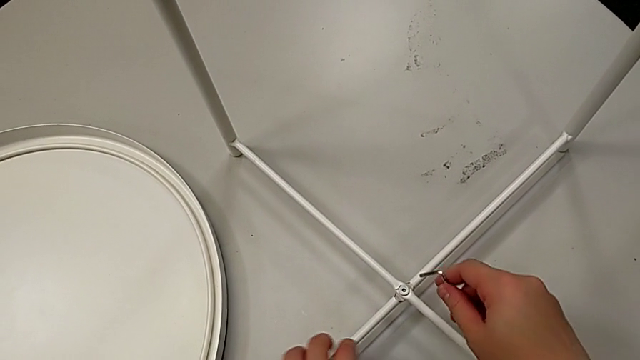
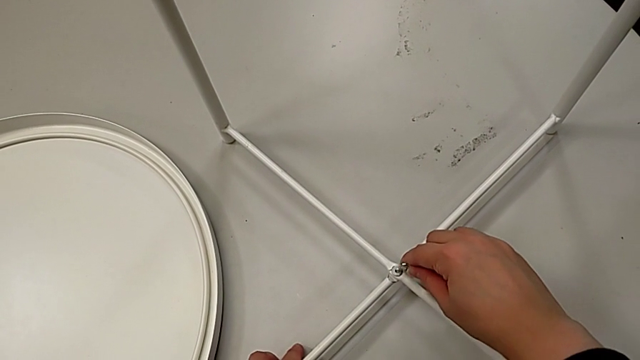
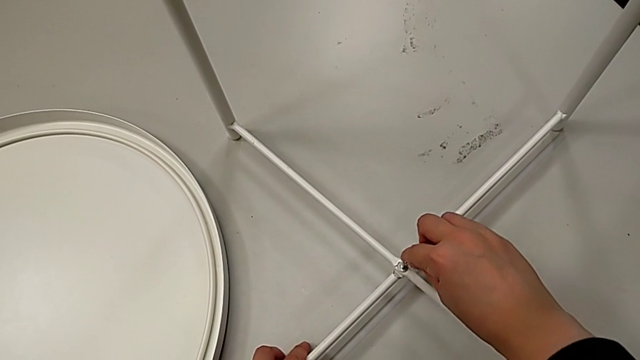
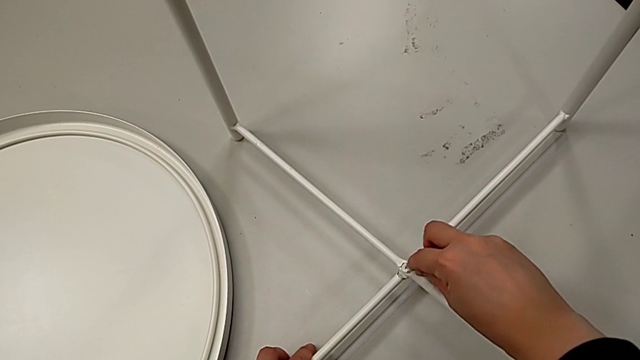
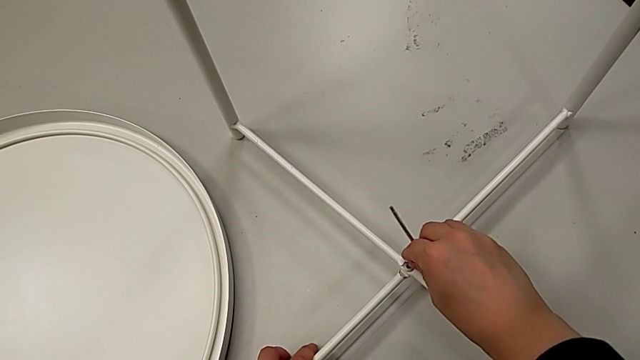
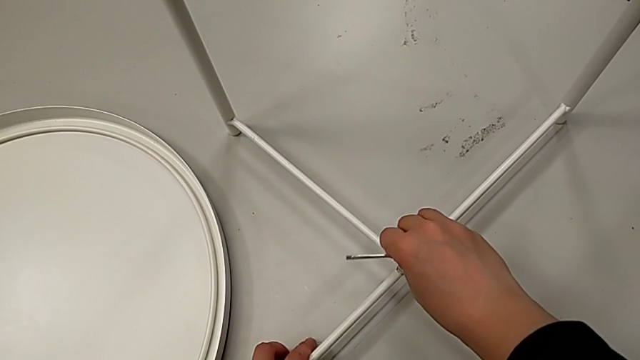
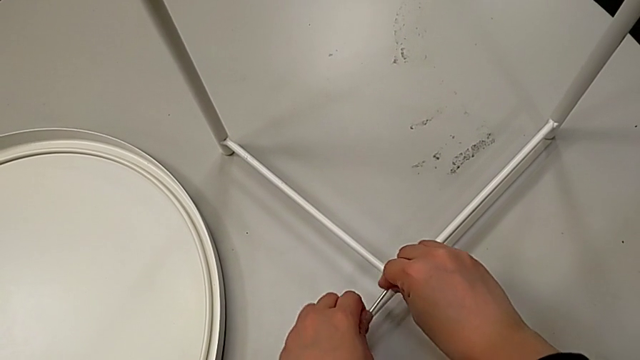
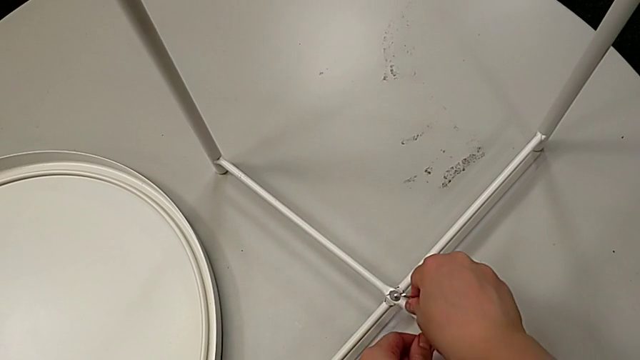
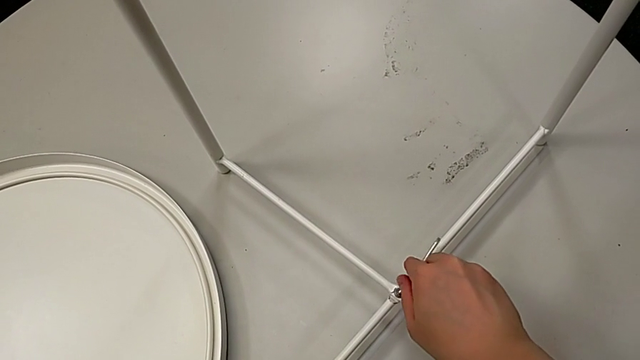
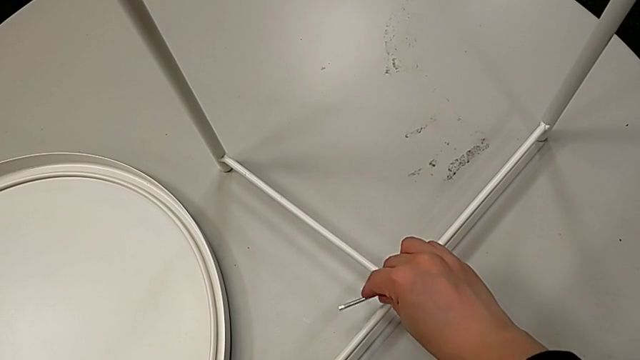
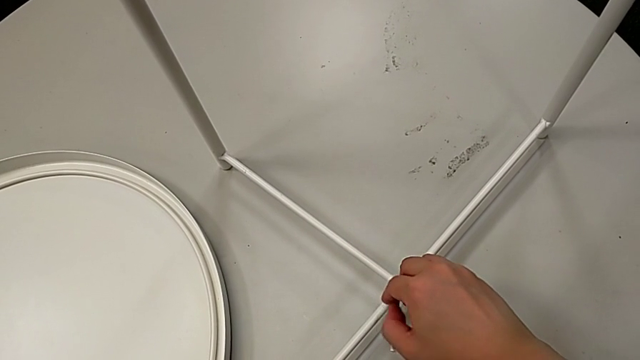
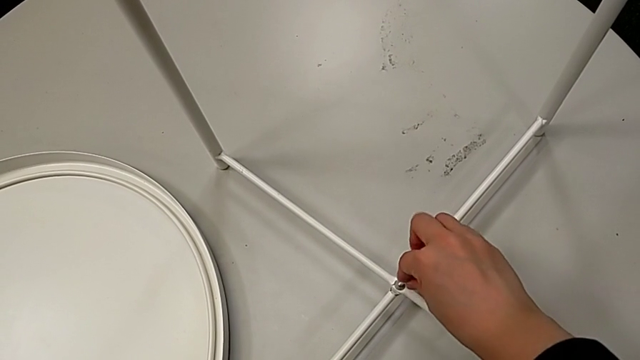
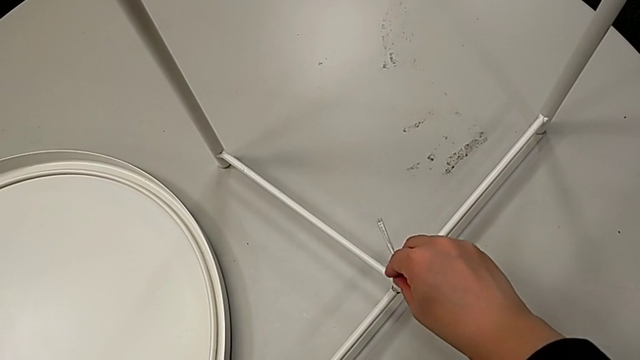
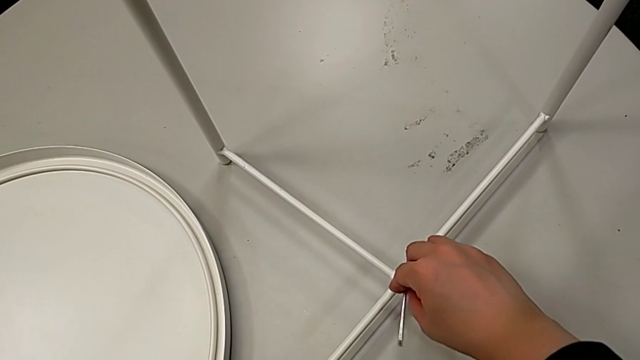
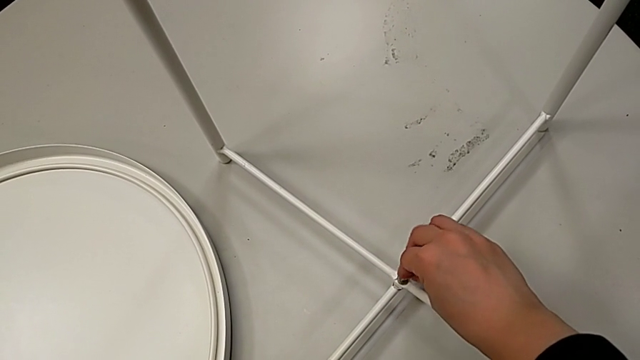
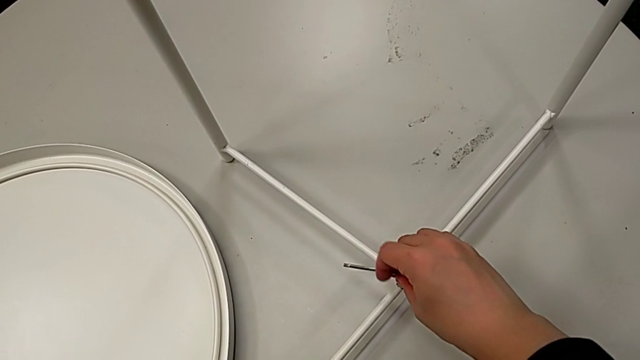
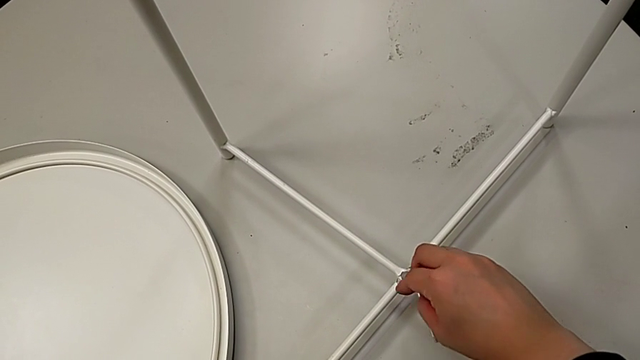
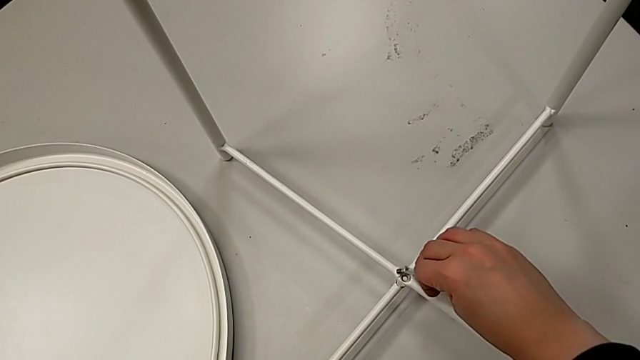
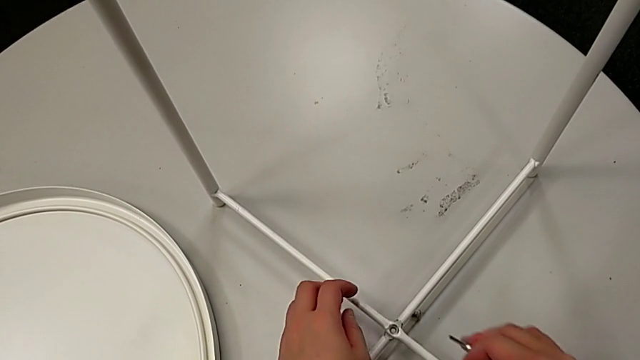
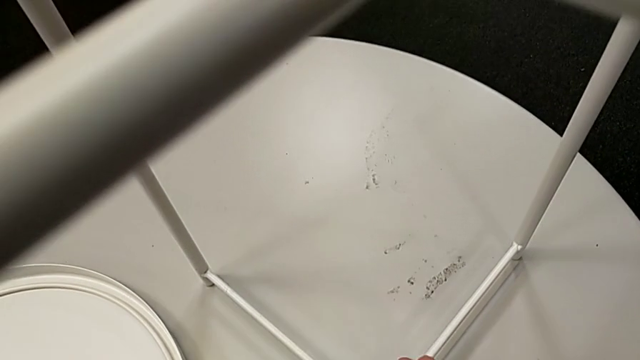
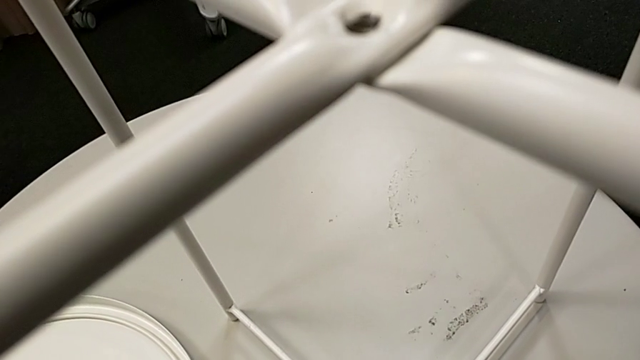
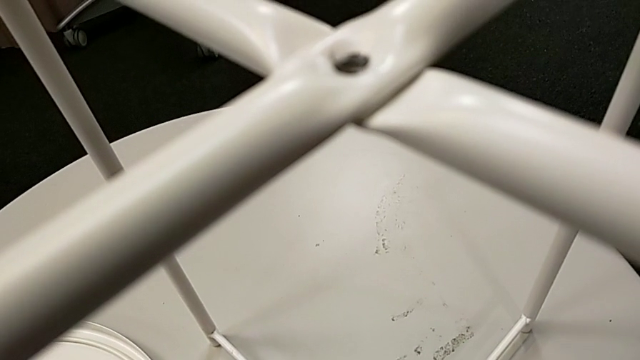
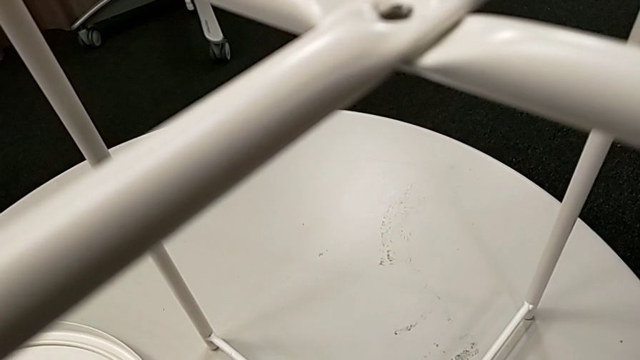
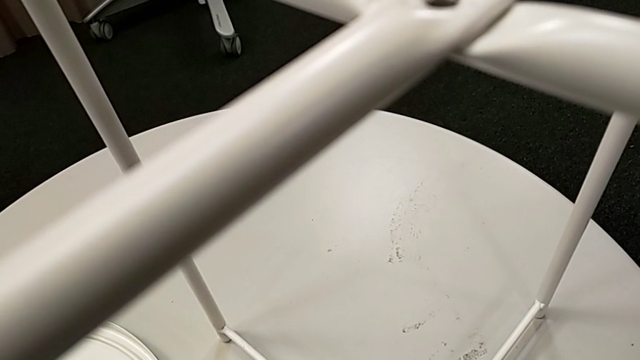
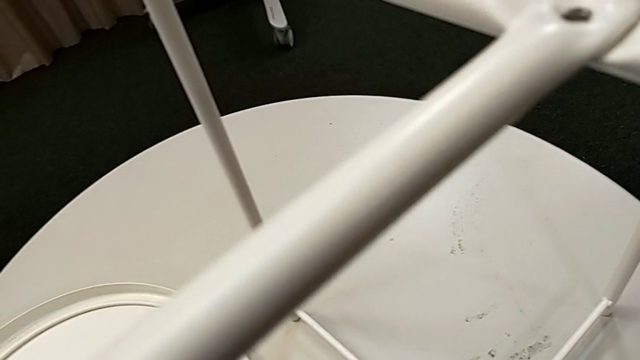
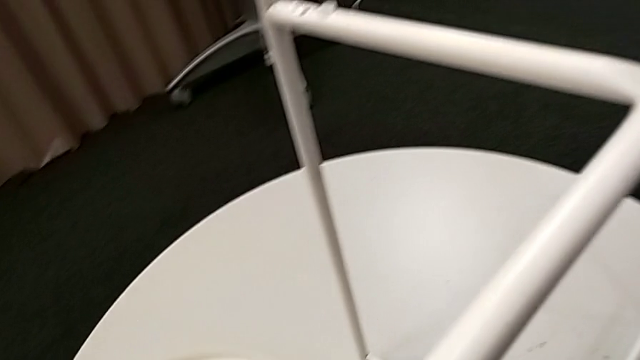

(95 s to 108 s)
The camera wearer is unscrewing the hex socket head from the legs. They insert the Allen wrench, unscrew the hex socket head, wrongly drop it, withdraw the Allen wrench with the right hand, grab the hex socket head and place it.

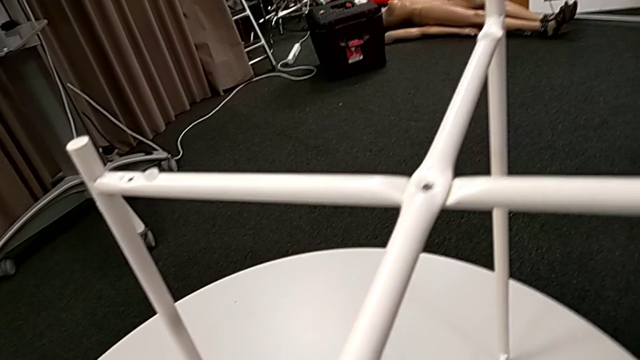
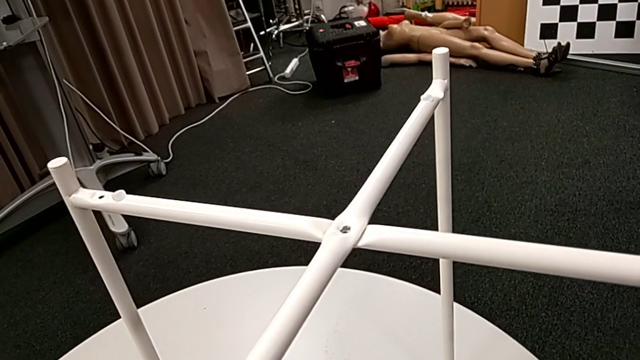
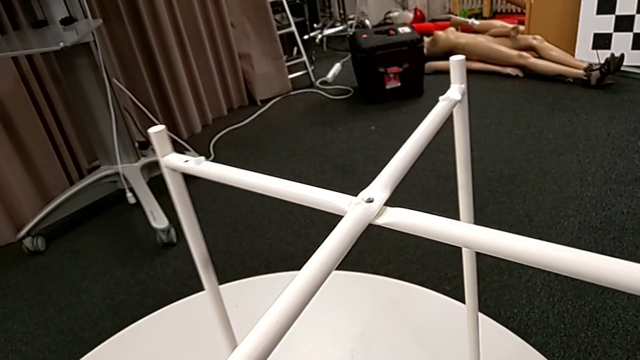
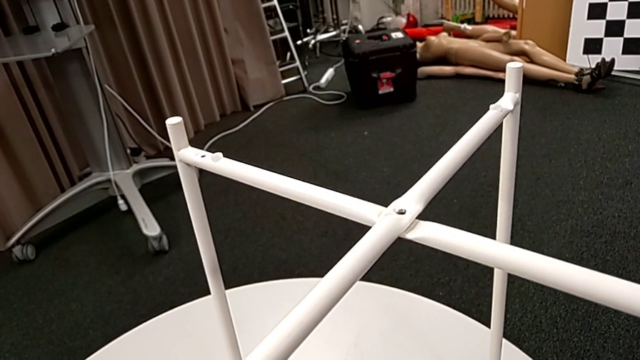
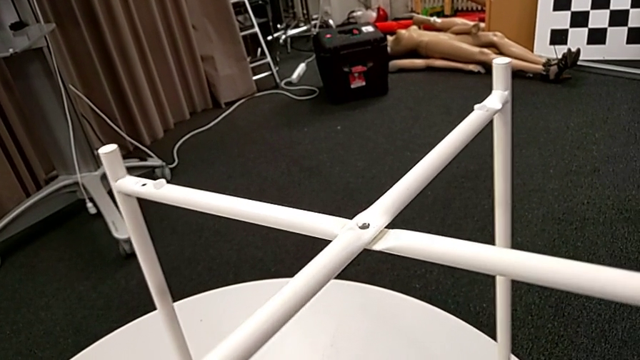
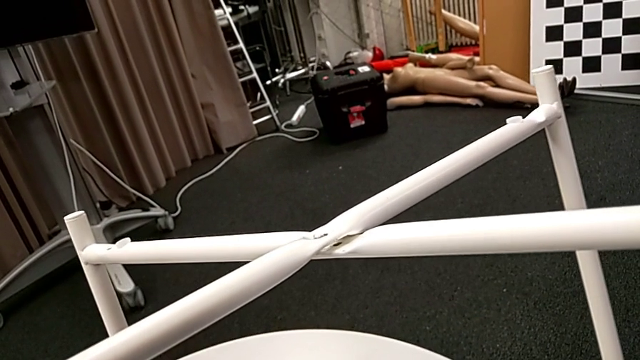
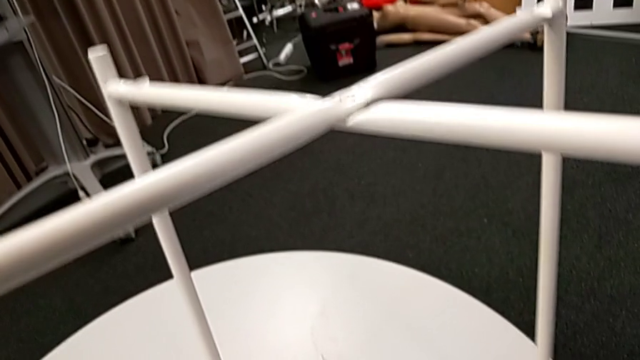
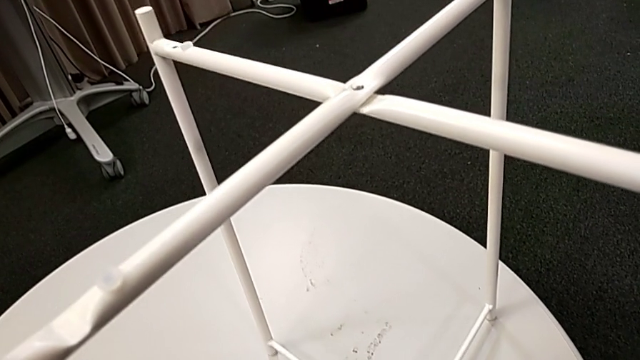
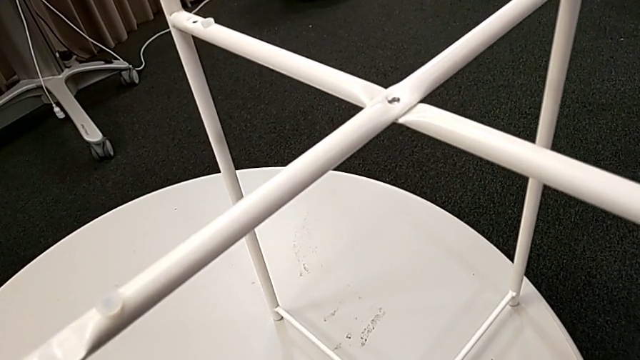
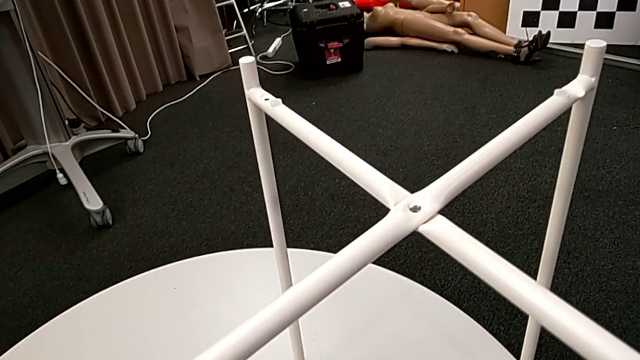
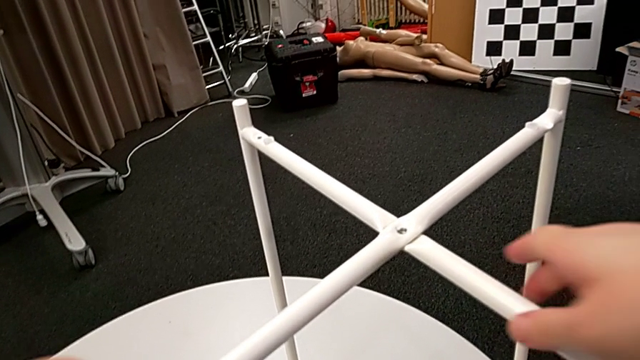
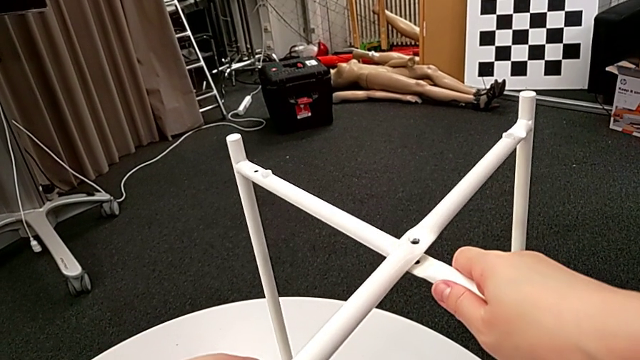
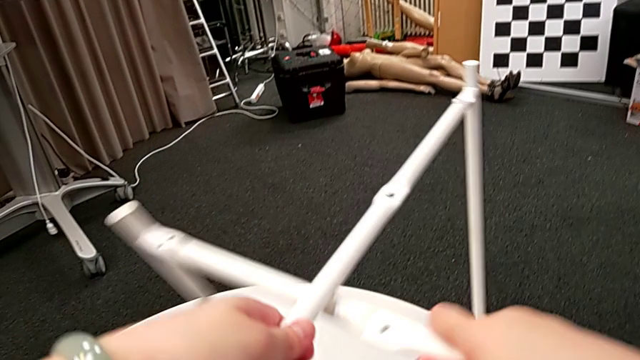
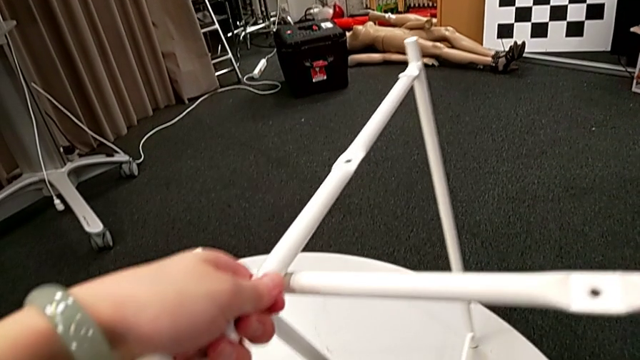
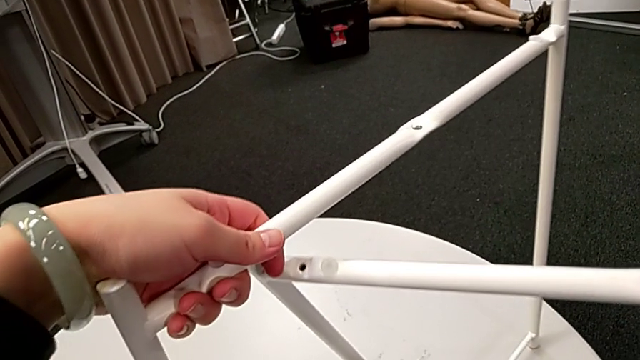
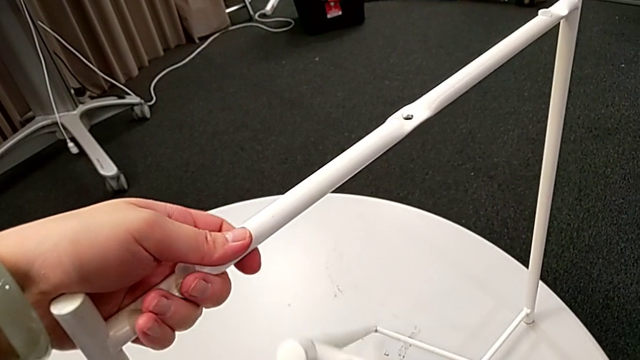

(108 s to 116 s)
The camera wearer is disassembling the table legs. They slide the leg and begin to disassemble it.
